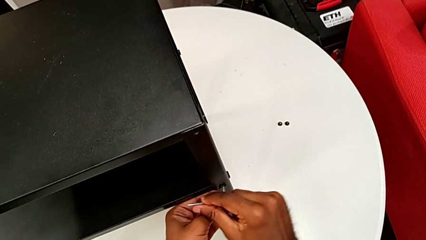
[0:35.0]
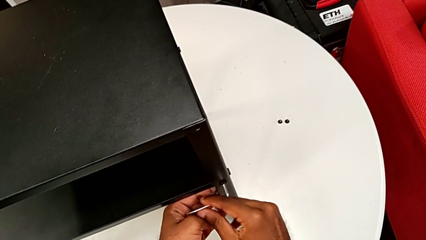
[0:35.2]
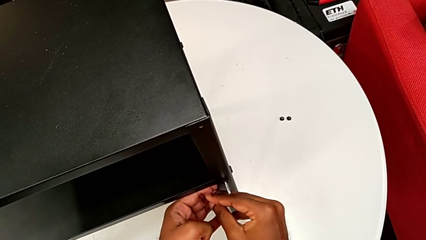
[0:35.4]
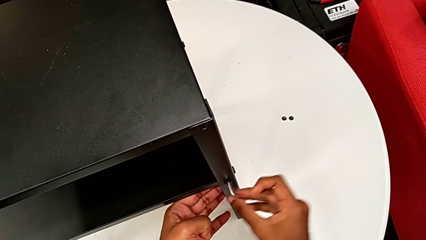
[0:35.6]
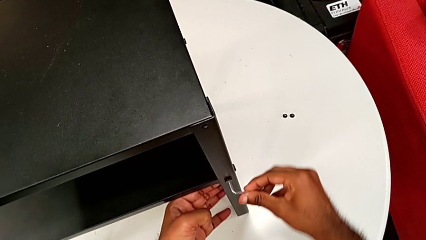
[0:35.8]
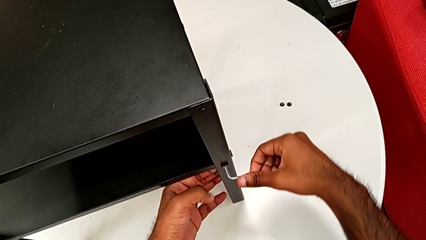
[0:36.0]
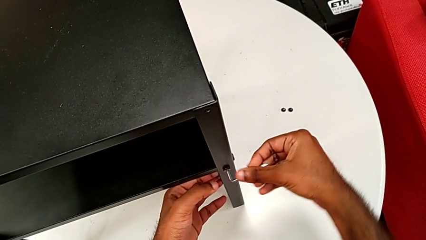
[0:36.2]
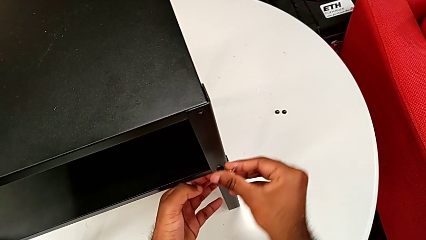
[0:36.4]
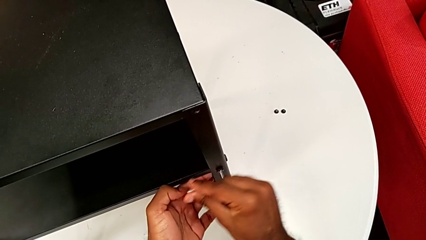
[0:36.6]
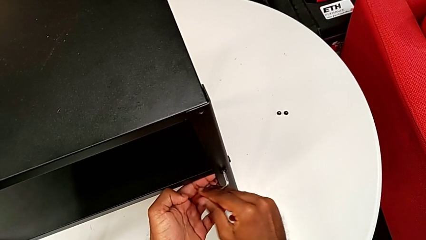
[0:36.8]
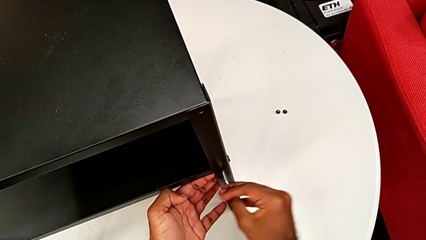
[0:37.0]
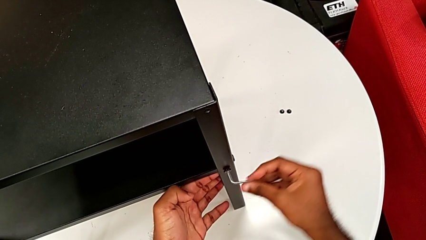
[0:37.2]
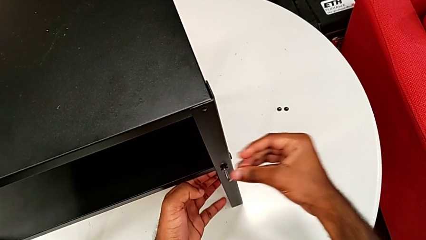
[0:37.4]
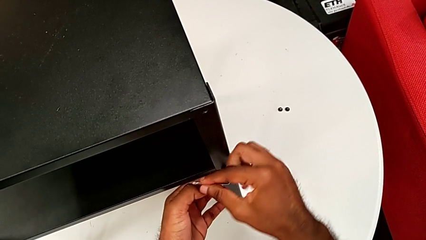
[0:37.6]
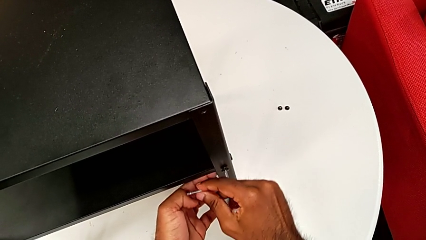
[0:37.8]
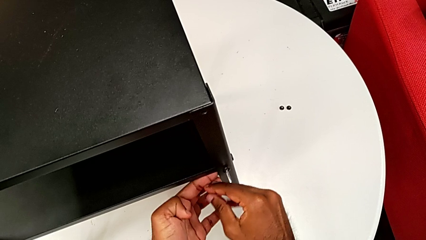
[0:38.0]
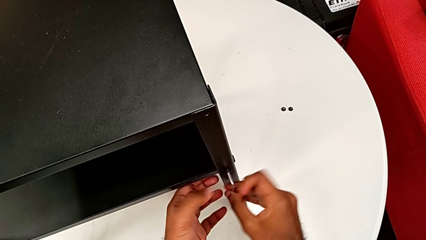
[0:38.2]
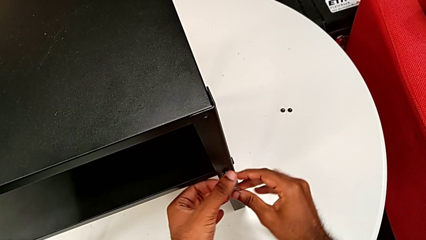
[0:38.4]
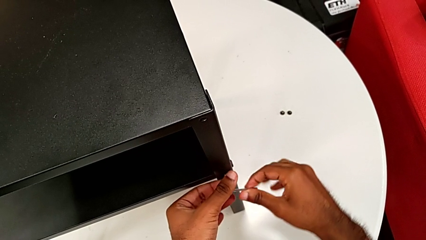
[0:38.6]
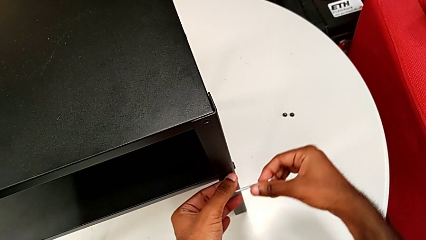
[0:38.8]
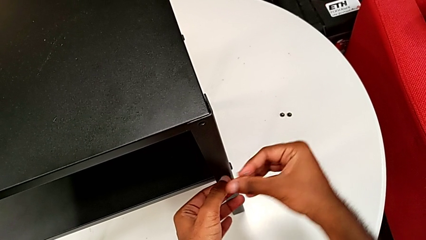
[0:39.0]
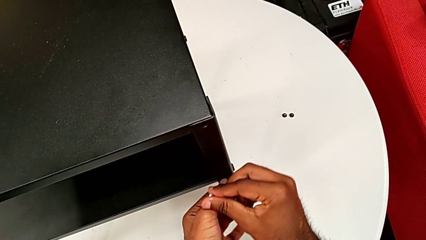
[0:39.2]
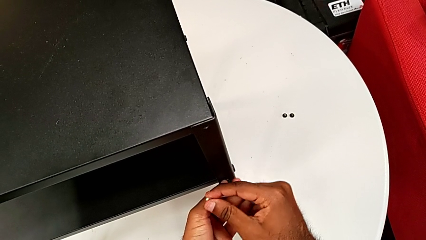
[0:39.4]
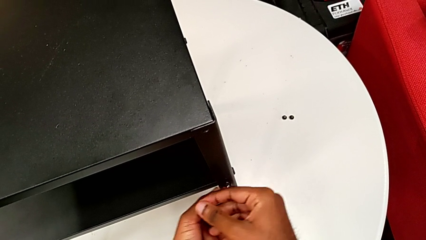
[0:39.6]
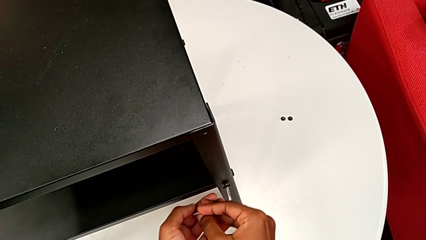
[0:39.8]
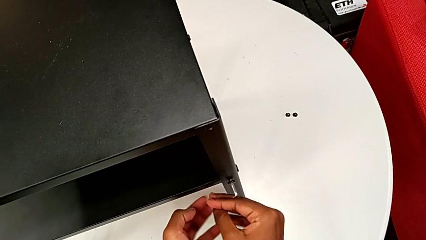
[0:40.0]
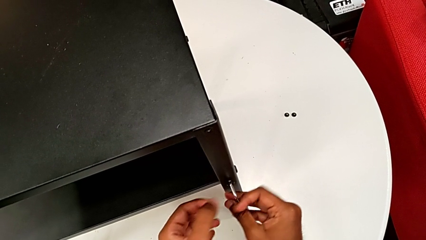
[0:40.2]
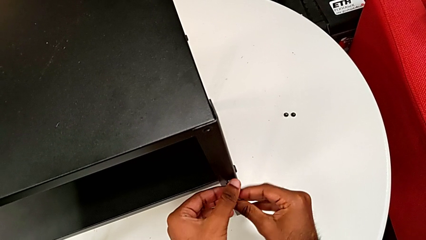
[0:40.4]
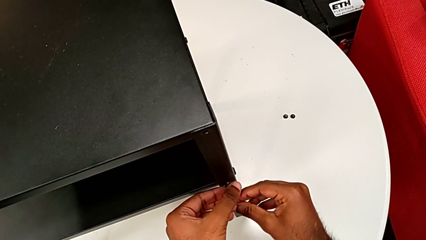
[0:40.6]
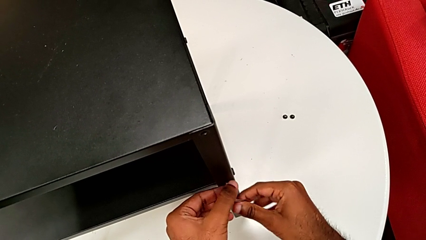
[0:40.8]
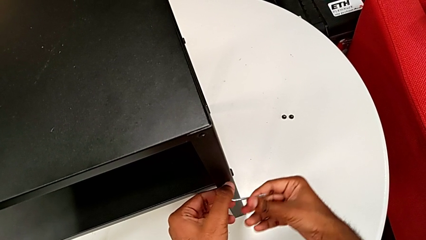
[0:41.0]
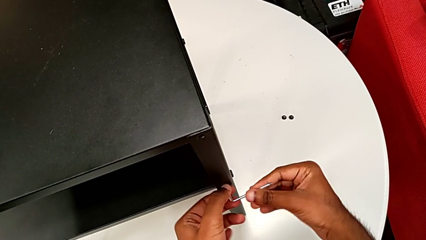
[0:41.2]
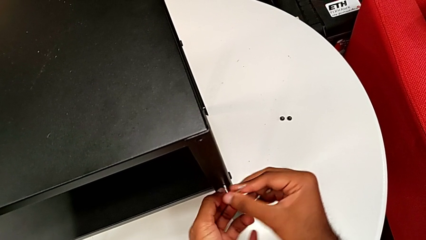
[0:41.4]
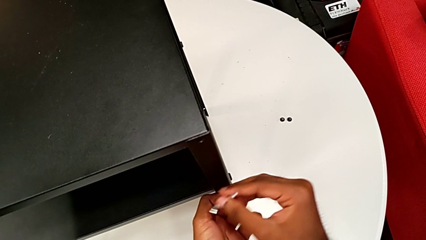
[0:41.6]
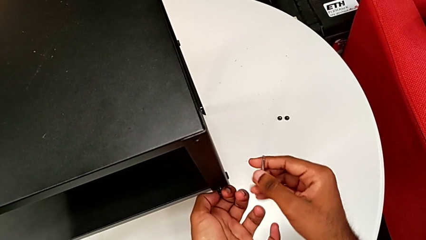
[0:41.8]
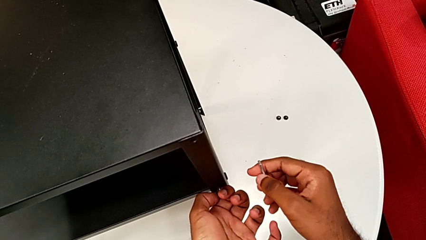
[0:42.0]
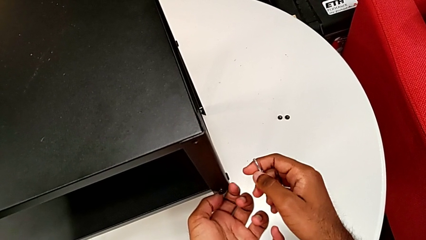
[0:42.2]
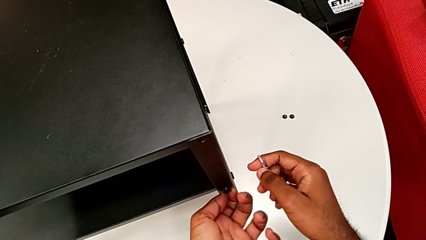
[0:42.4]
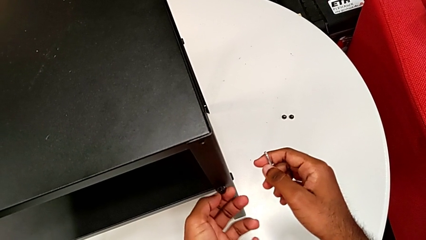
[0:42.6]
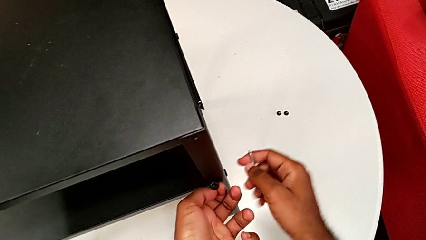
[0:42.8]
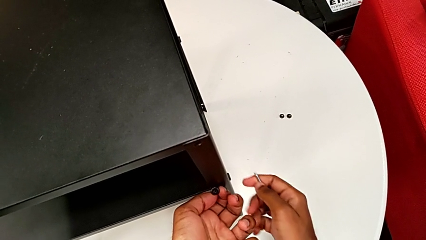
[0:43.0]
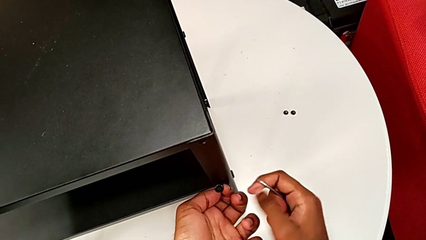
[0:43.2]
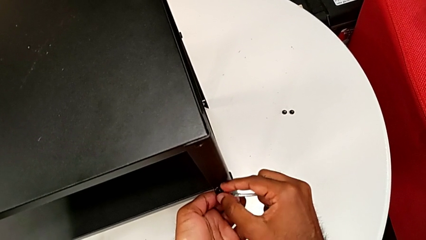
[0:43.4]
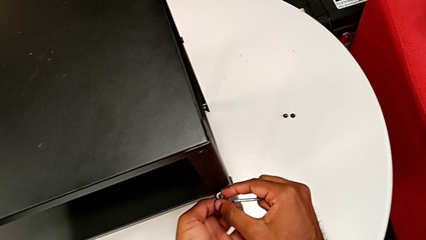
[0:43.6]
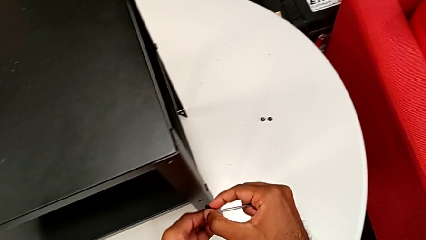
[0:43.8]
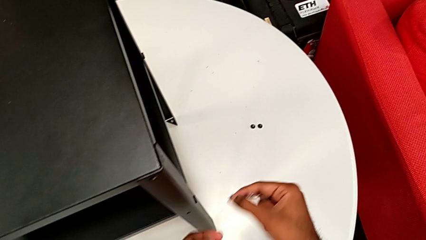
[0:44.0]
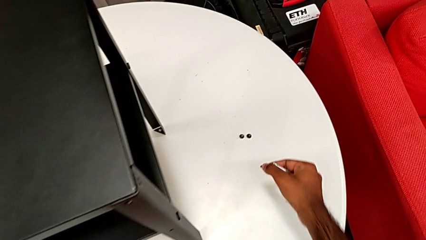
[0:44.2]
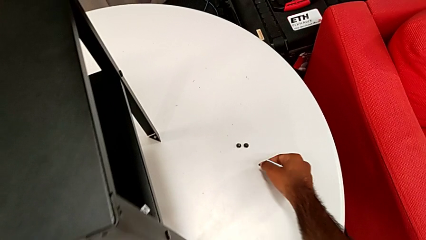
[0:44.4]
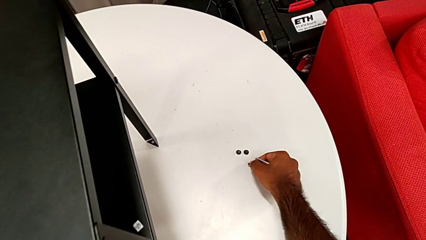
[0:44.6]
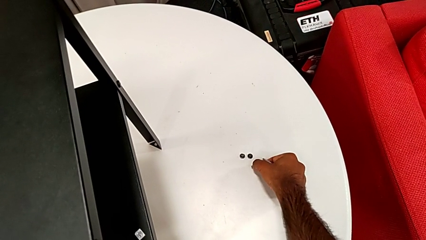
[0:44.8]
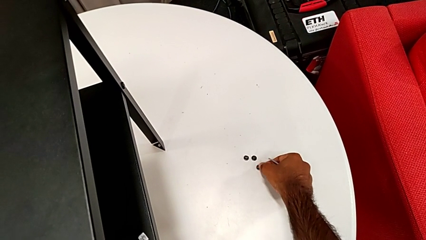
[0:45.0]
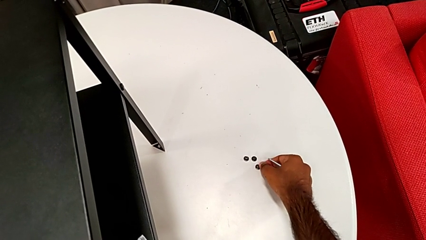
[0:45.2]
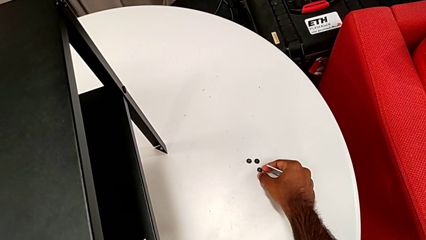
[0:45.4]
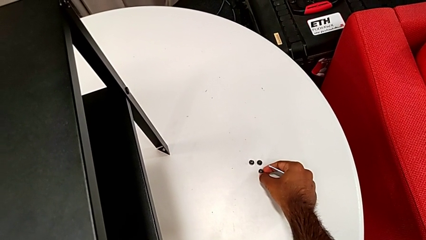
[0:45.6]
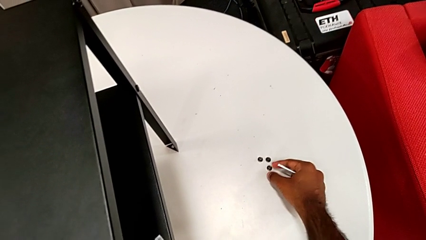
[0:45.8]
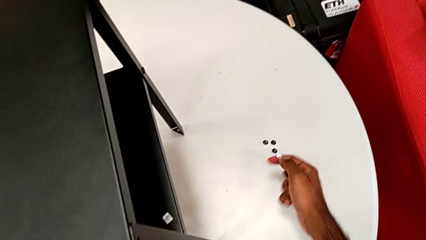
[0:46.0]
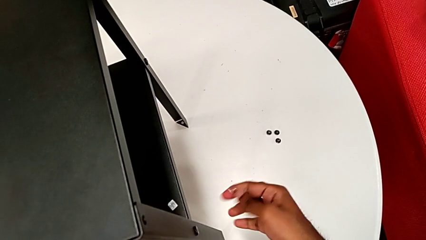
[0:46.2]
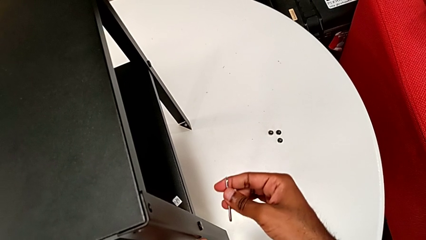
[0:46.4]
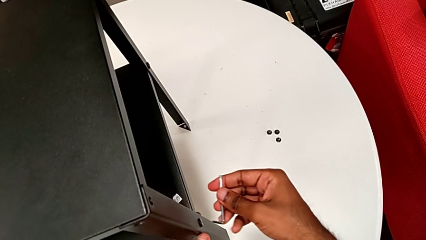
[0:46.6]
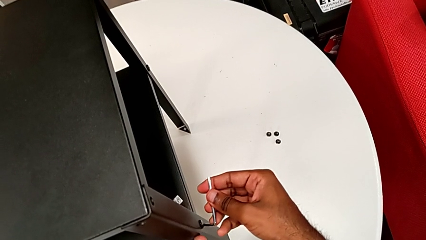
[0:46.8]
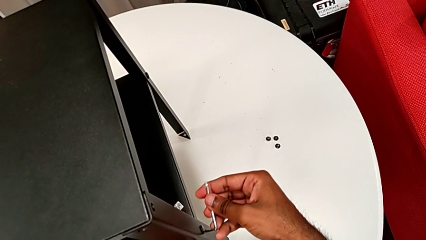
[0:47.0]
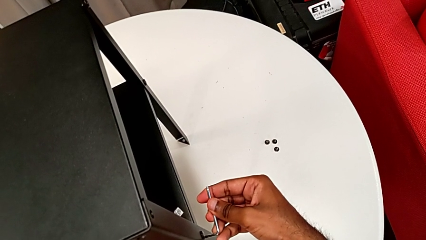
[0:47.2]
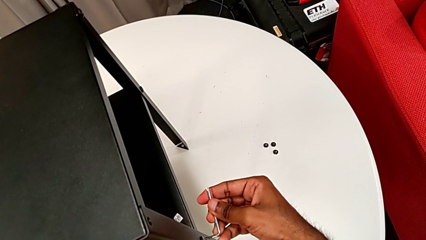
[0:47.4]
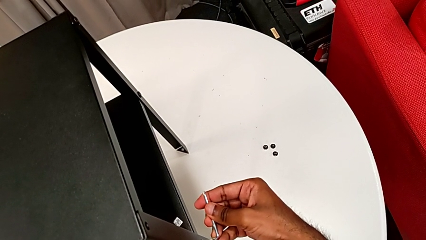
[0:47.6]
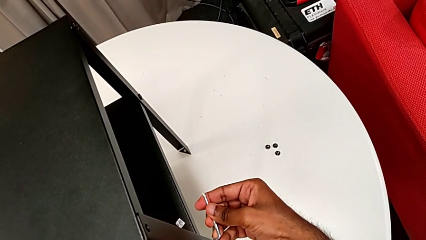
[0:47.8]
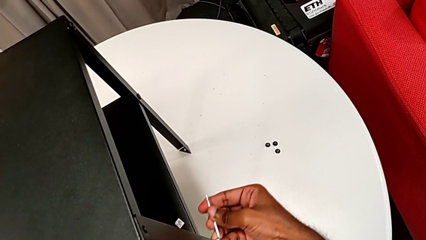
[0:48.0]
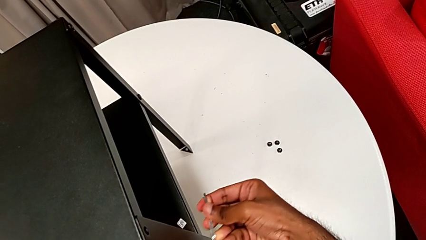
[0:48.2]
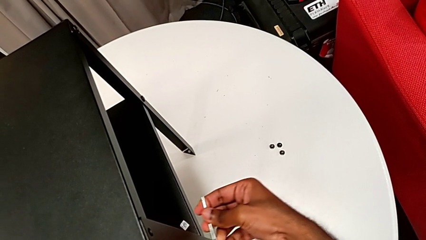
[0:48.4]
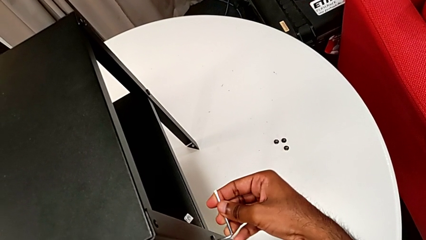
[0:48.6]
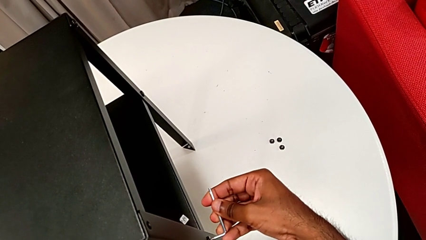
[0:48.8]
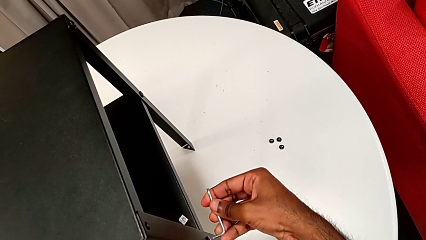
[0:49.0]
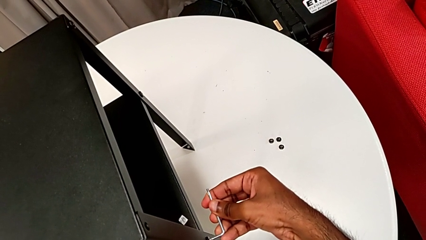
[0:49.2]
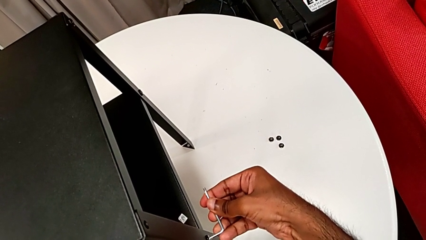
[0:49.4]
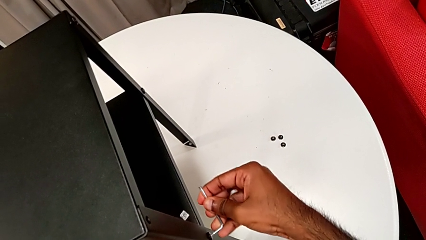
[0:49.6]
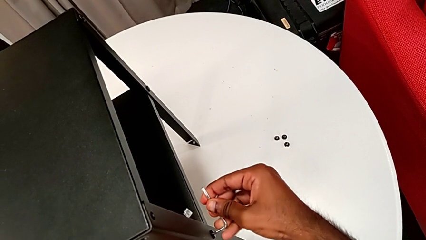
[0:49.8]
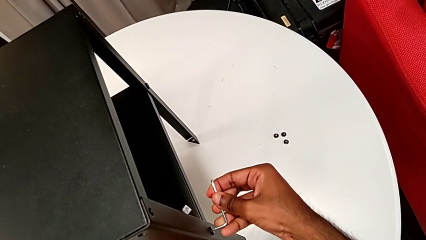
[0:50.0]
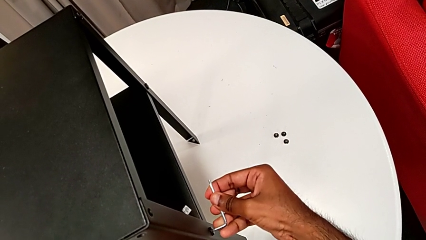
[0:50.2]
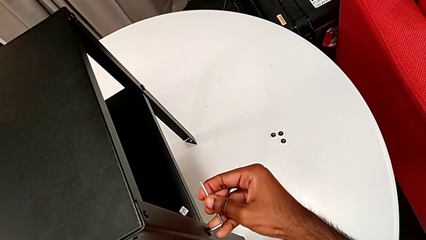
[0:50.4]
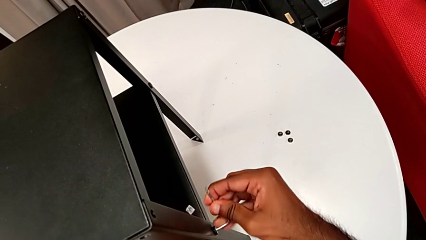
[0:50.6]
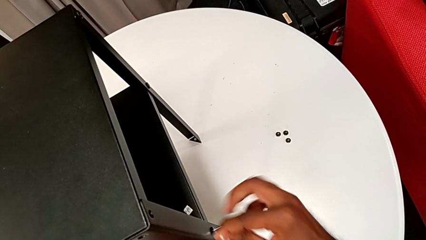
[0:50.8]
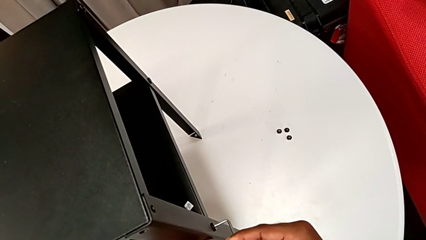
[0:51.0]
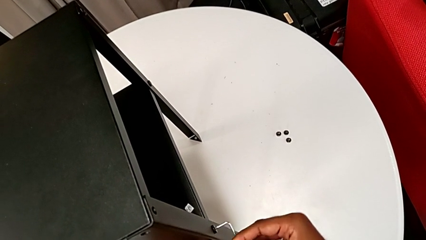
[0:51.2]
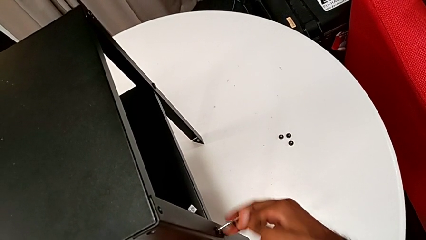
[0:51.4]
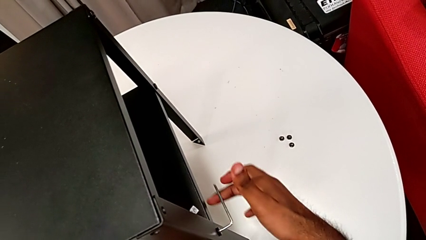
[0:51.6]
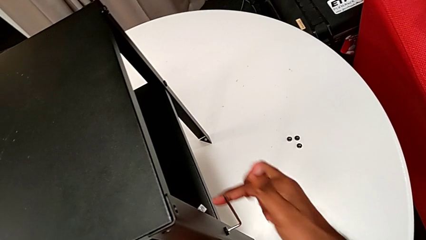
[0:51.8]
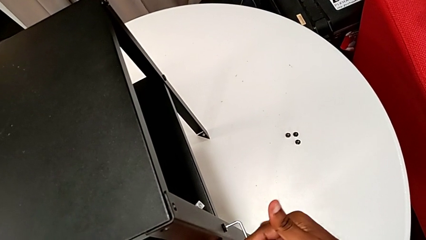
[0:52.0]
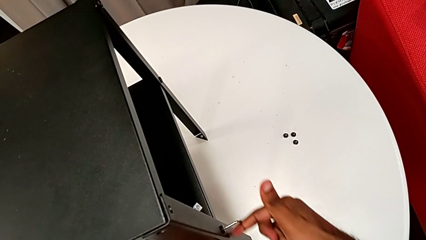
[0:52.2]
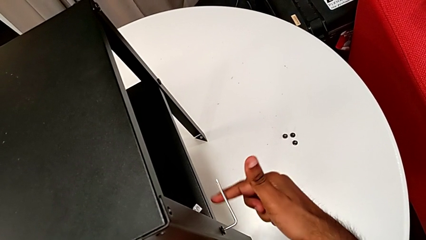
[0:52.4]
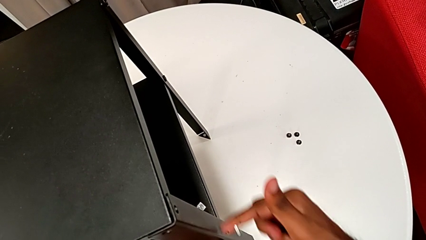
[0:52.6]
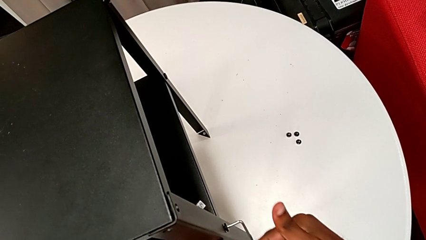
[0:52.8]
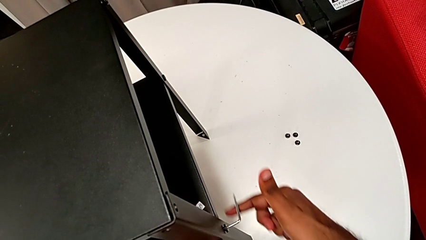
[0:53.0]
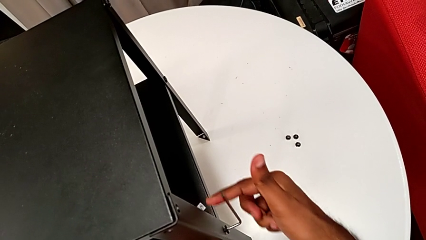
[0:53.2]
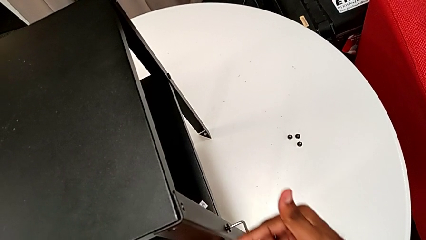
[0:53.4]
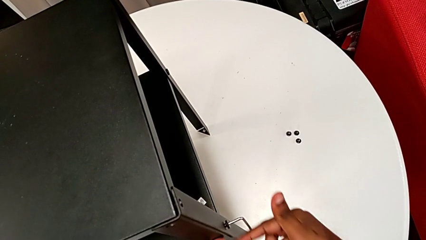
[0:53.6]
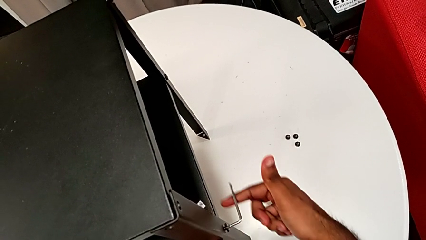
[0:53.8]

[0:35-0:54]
The camera wearer is disassembling the first leg of the nightstand. They keep unscrewing the hex socket head, withdraw the Allen wrench, disassemble the hex socket head, place it, insert the Allen wrench and unscrew the hex socket head.
